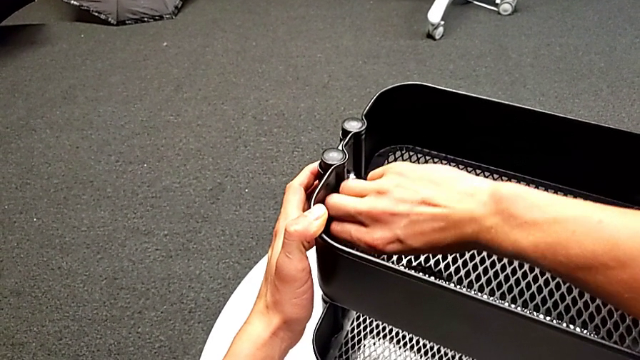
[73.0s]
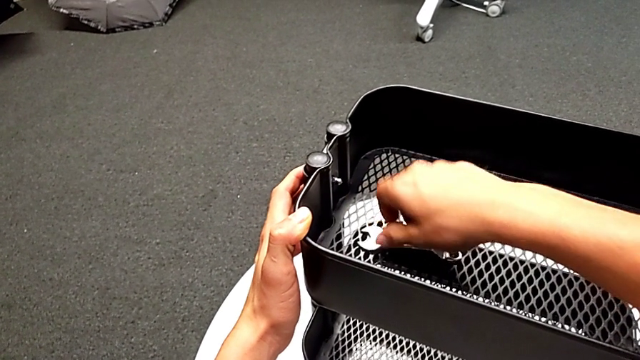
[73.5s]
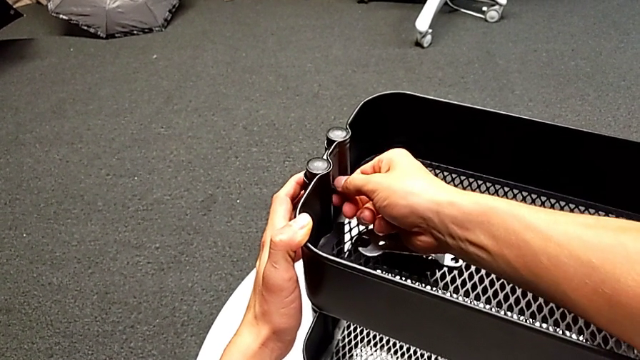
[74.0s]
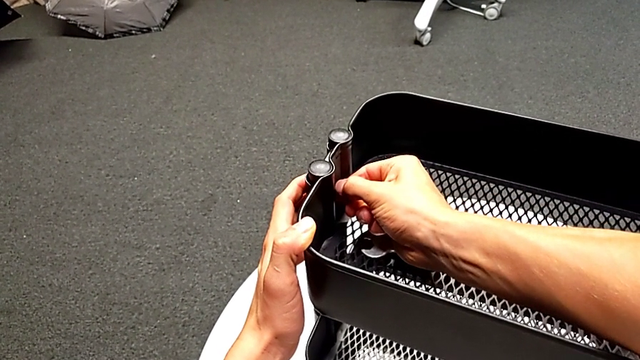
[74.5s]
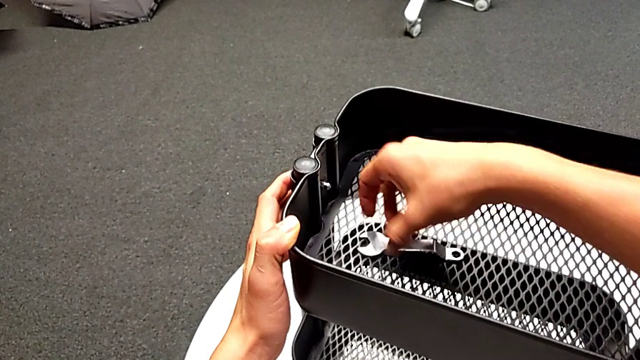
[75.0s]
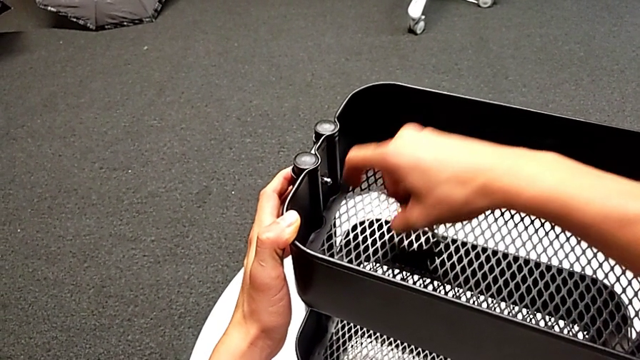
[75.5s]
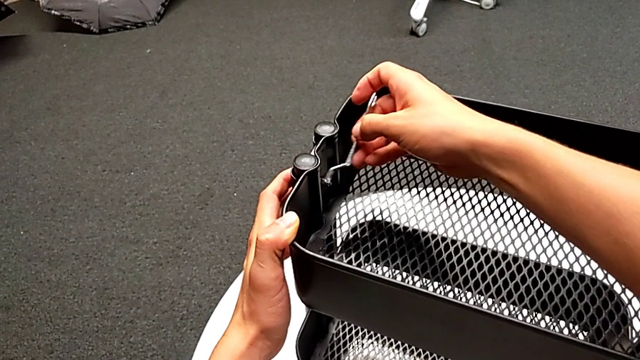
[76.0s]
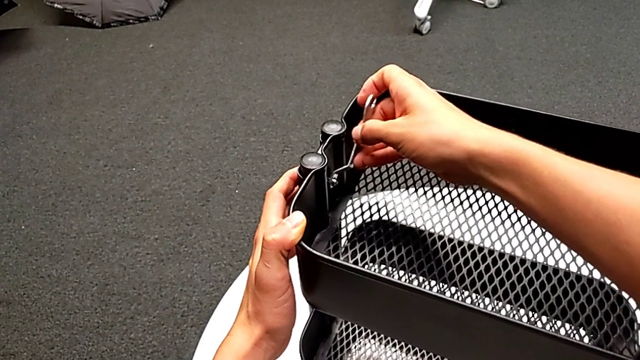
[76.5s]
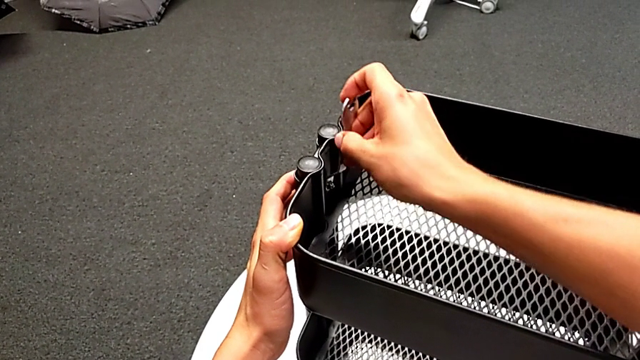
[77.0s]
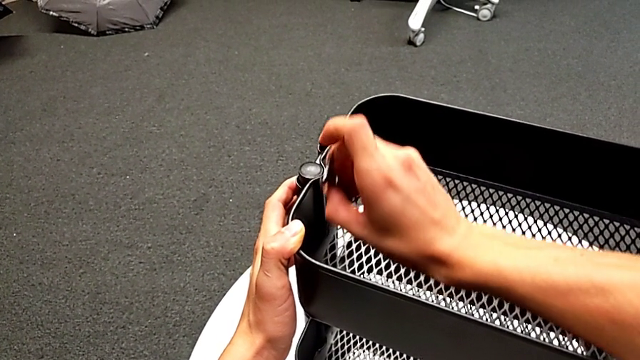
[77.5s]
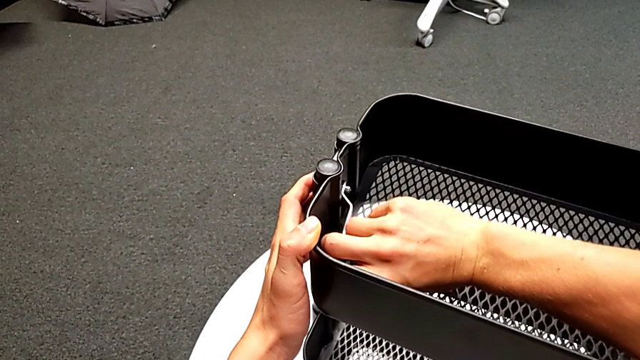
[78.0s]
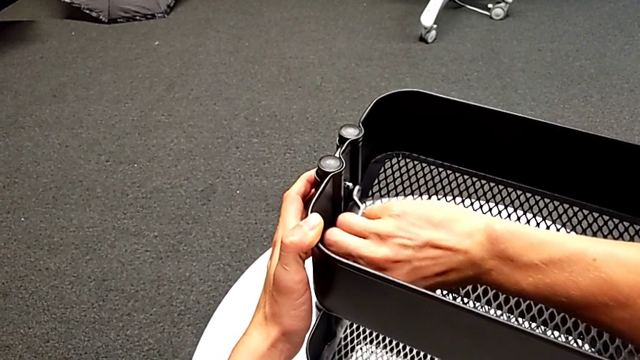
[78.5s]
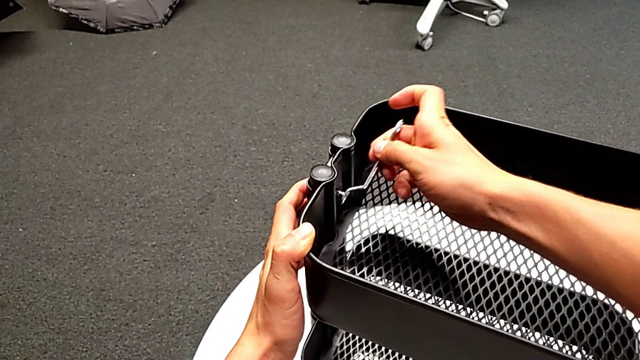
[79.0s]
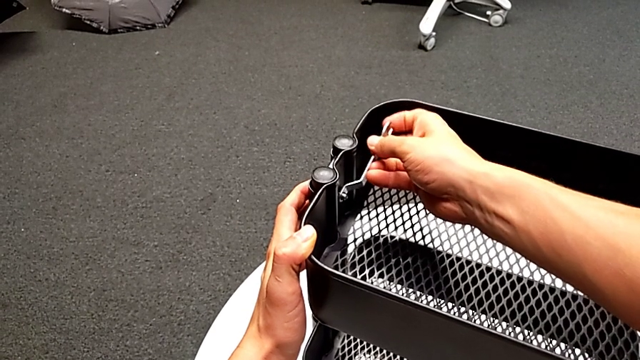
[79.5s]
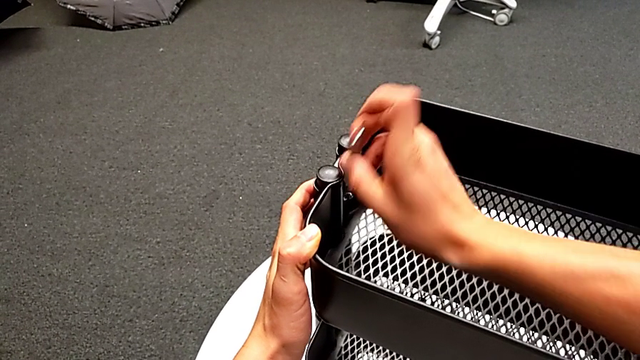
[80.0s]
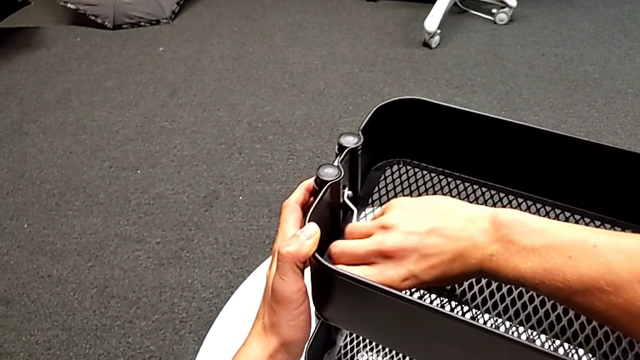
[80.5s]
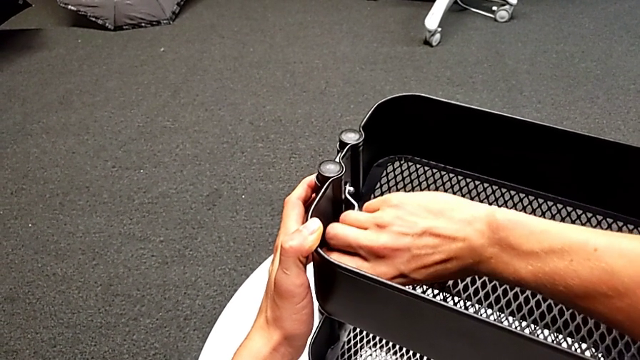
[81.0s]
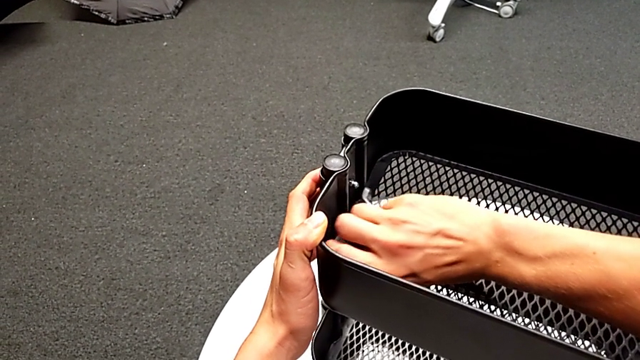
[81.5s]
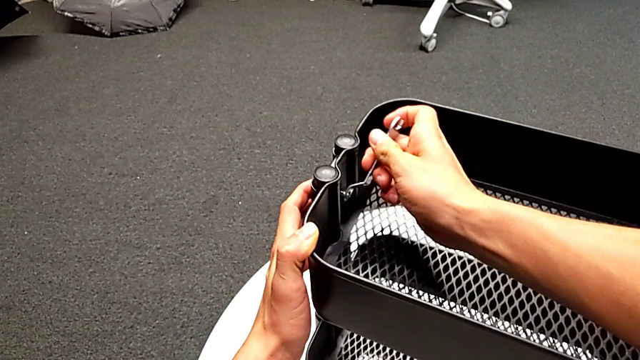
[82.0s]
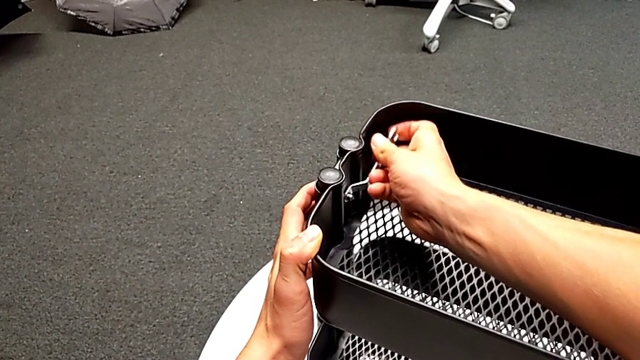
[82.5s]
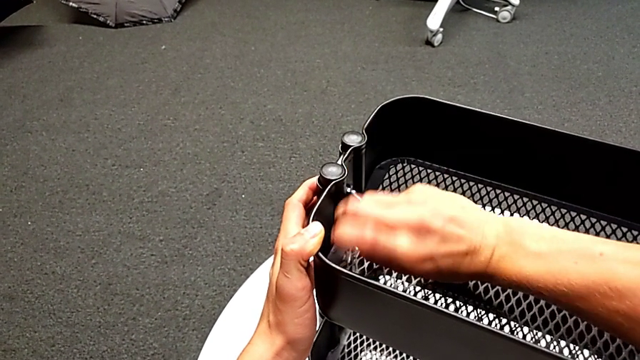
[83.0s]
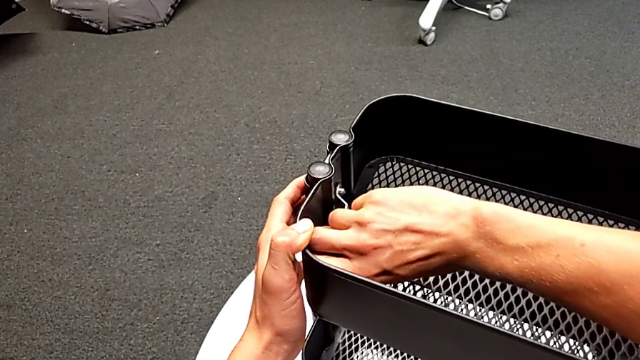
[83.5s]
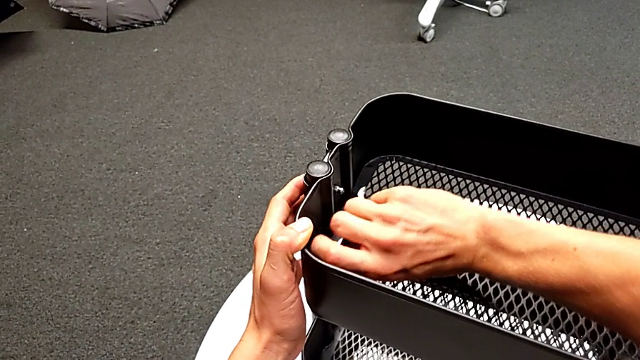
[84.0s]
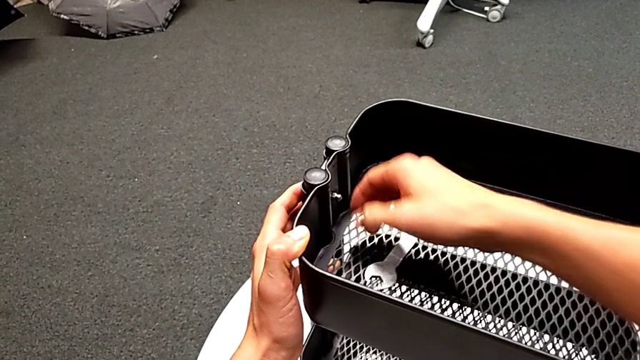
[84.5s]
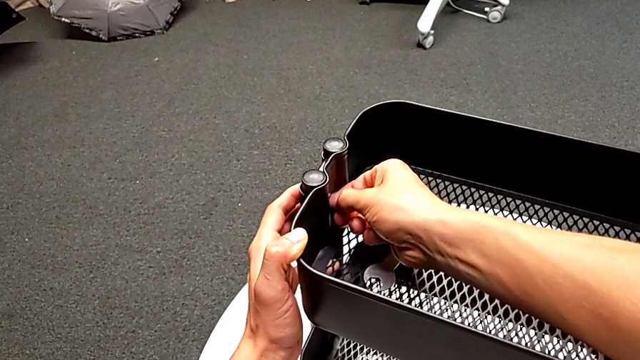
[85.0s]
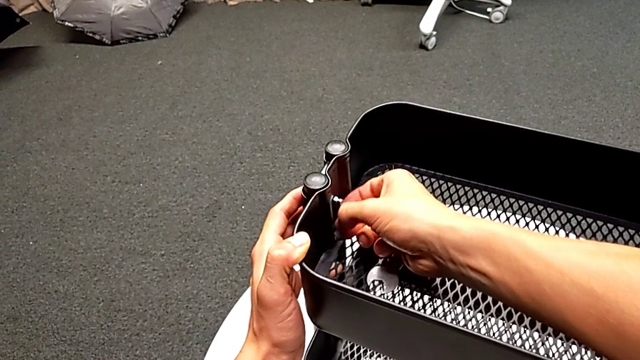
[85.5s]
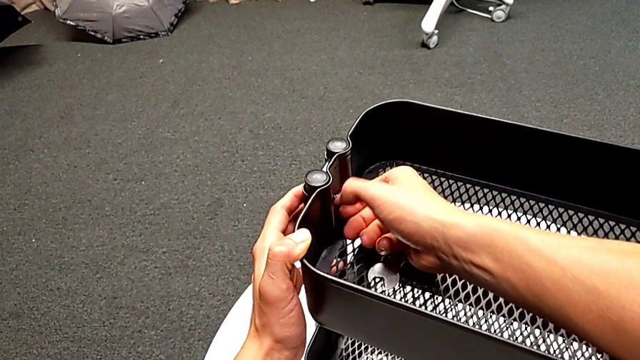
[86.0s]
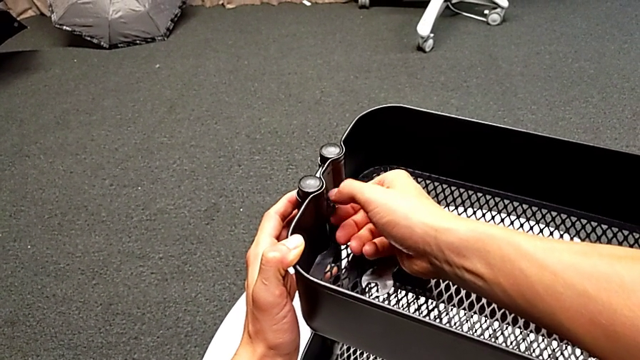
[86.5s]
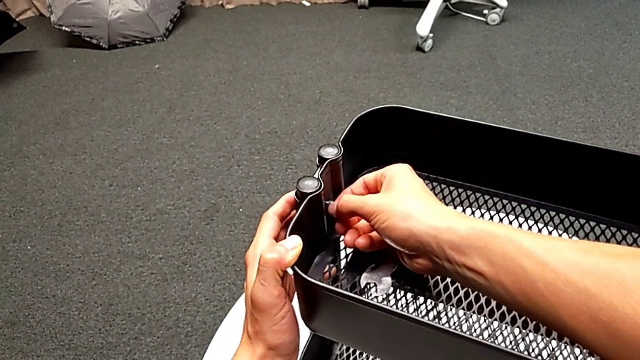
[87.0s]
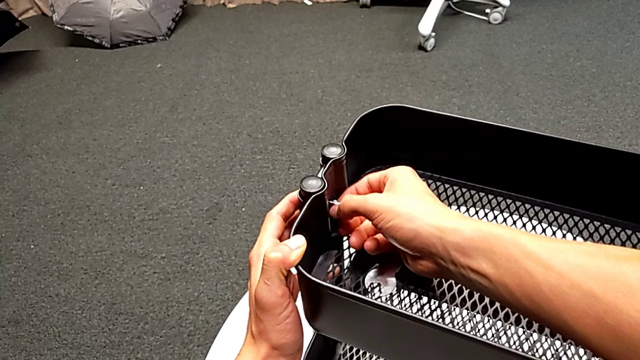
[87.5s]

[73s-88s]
The camera wearer is disassembling the top tray. They place the hexagonal wrench, inspect the hexagon cap nut, grab the hexagonal wrench, insert it, unscrew the hexagon cap nut, withdraw the hexagonal wrench, place it, unscrew the hexagon cap nut and disassemble it.

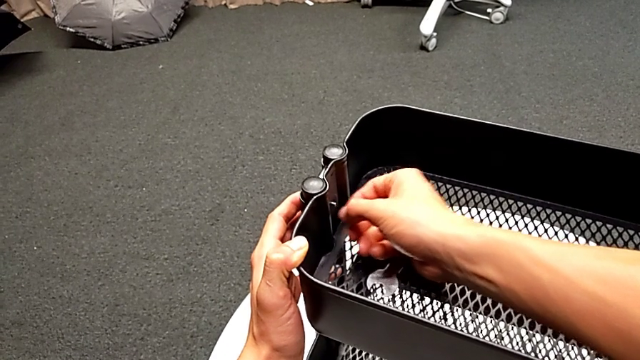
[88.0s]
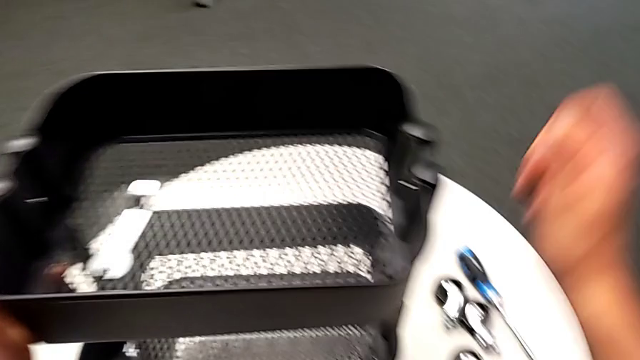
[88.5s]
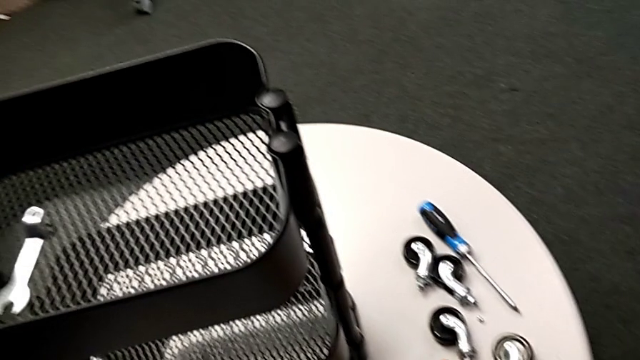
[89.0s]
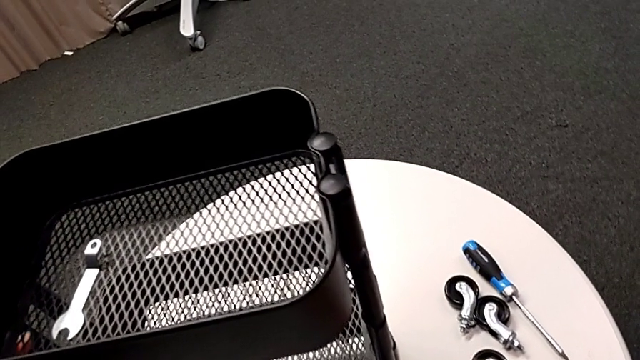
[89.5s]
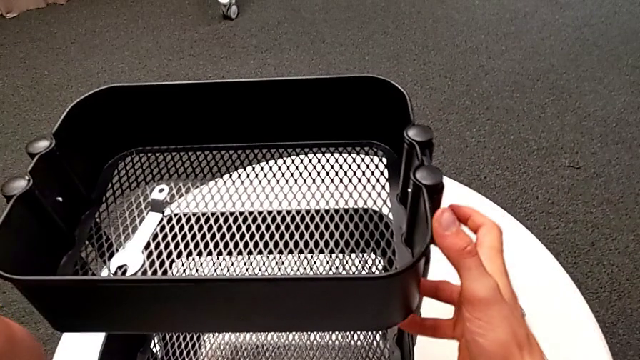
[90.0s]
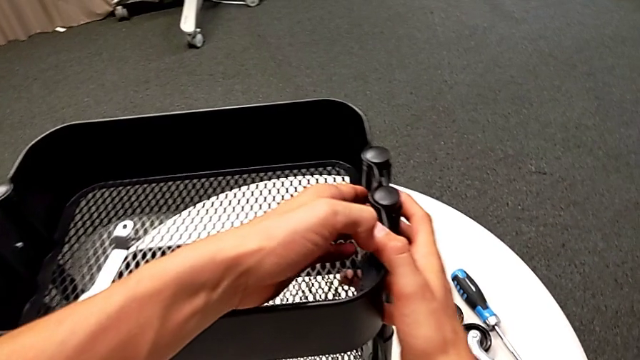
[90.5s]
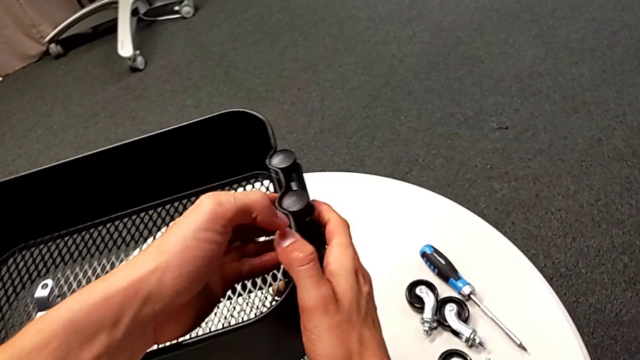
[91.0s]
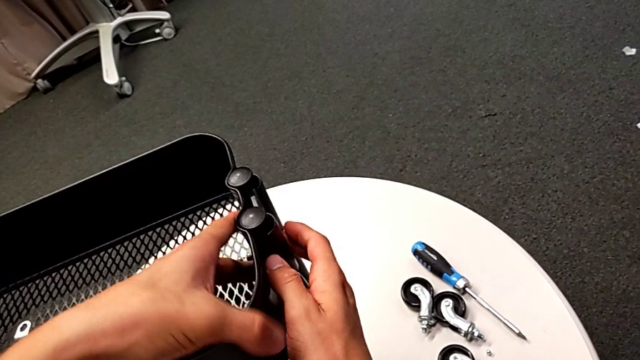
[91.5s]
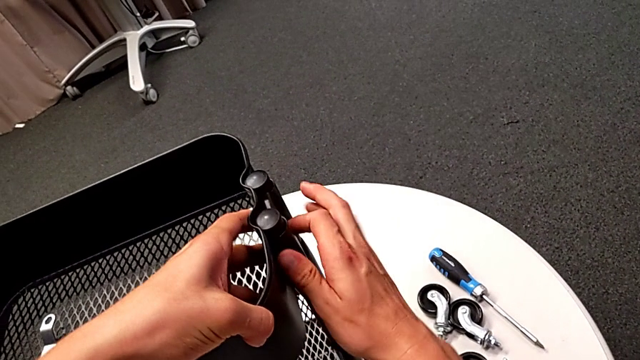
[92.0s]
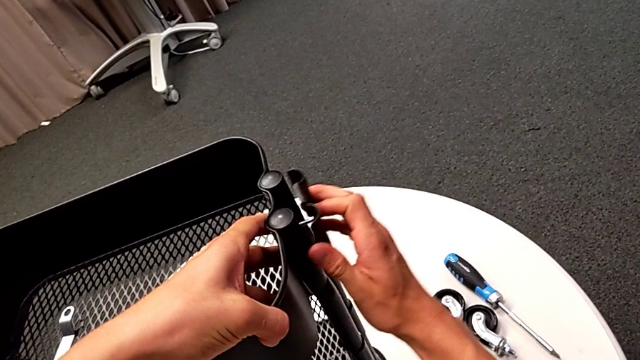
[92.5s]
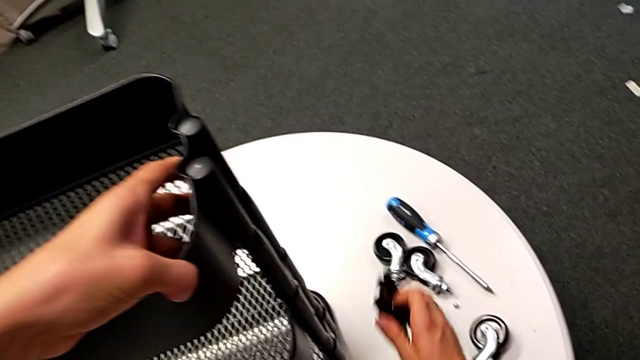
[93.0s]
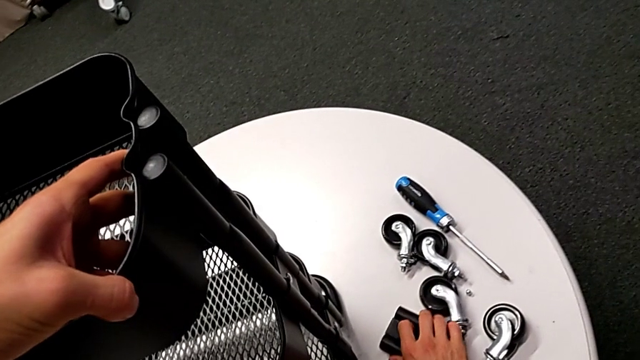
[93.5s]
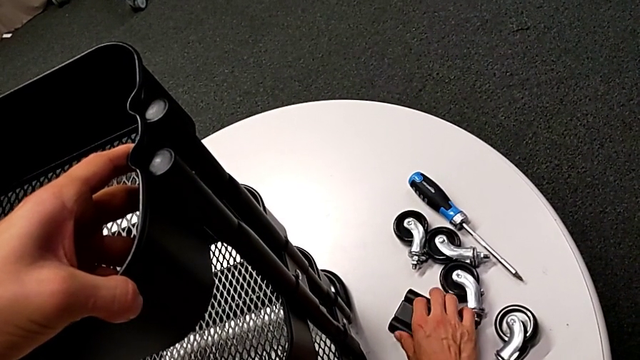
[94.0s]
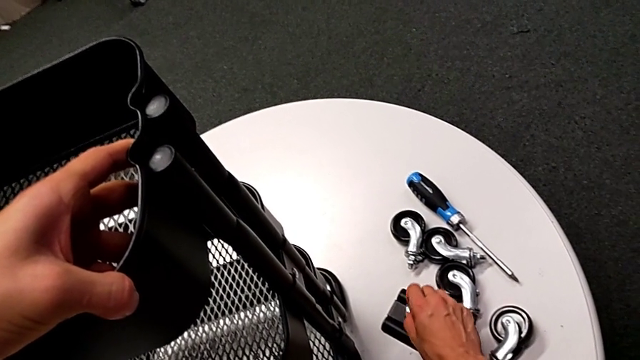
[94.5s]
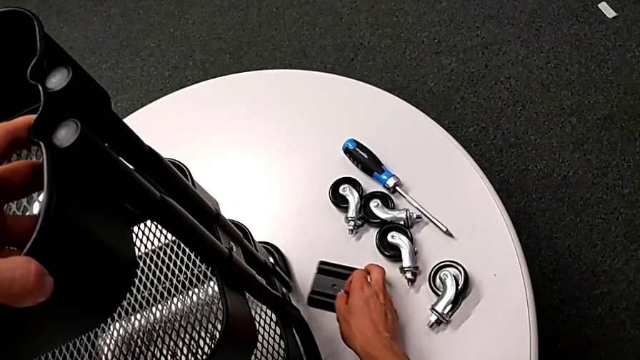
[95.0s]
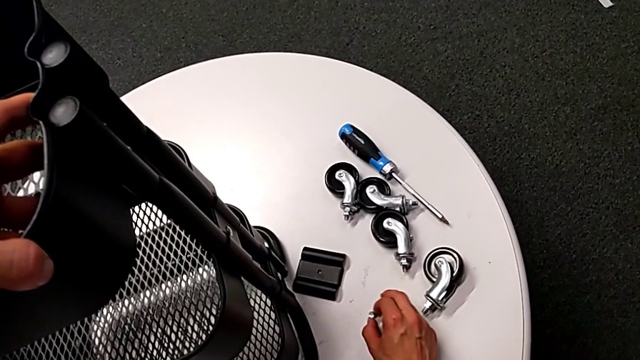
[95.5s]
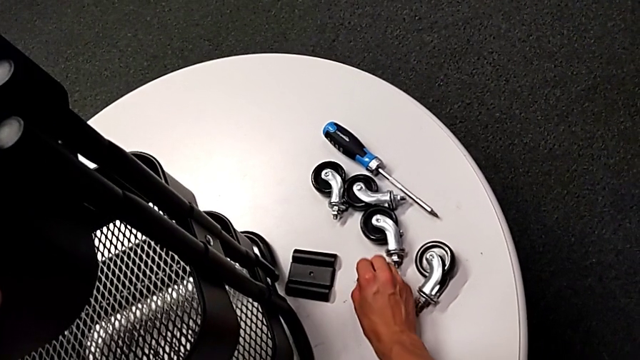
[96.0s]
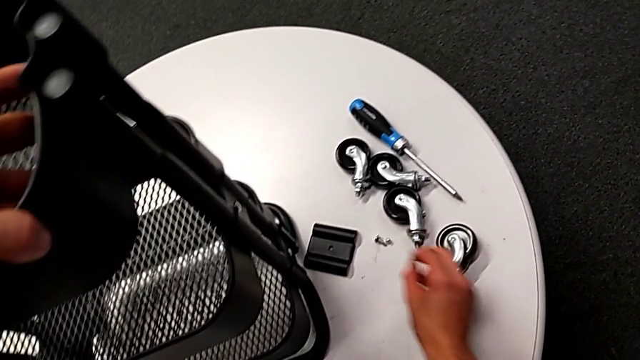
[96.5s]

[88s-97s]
The camera wearer is disassembling the top tray. They place the hexagon cap nut, disassemble the bracket and the bolt, place the bracket, grab the bolt, align the bracket and place the bolt.
